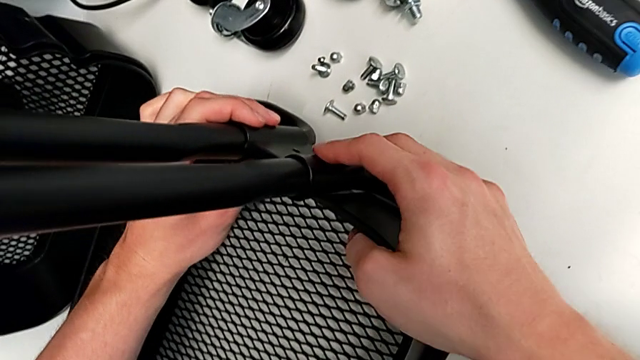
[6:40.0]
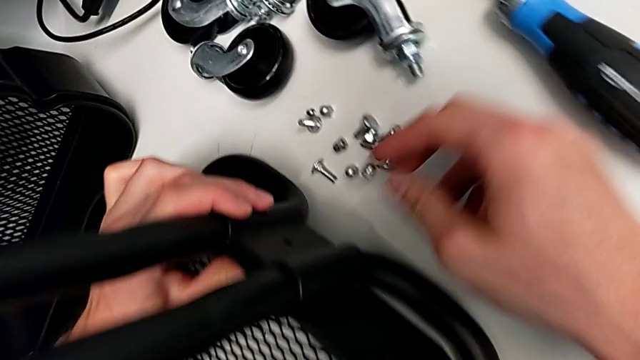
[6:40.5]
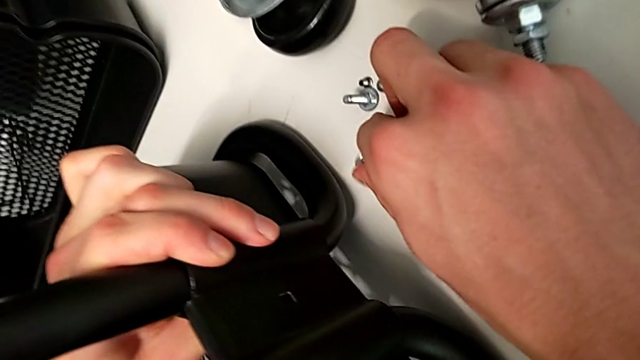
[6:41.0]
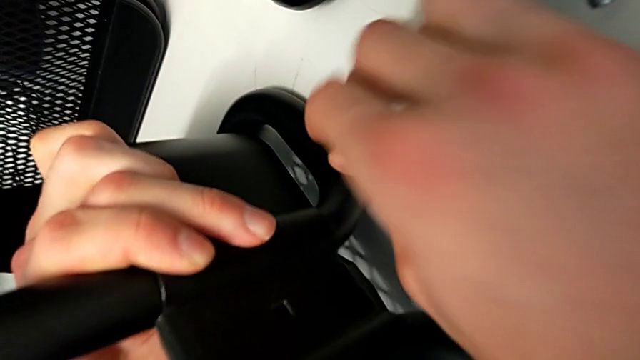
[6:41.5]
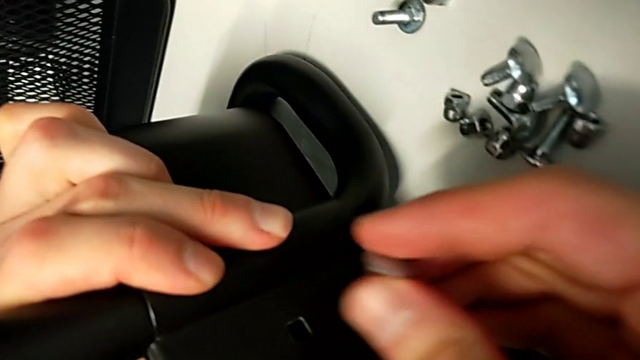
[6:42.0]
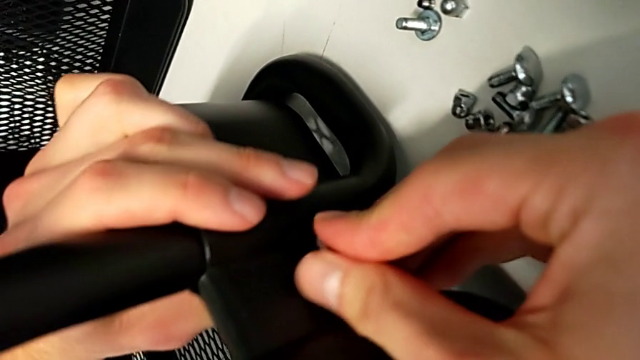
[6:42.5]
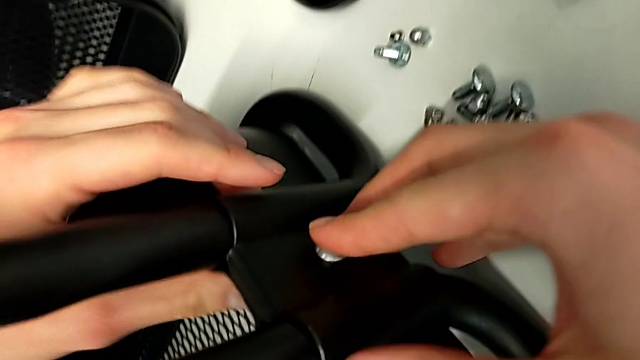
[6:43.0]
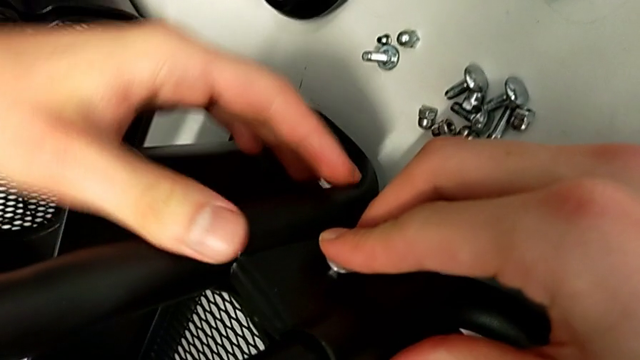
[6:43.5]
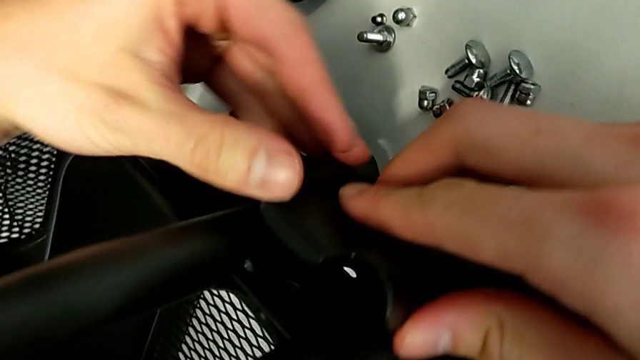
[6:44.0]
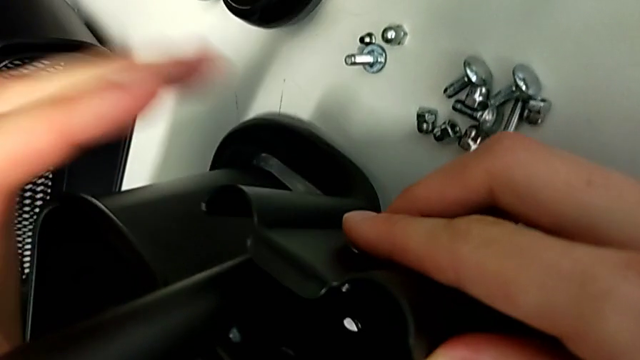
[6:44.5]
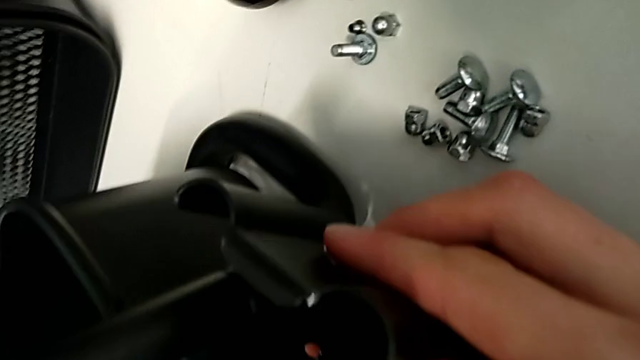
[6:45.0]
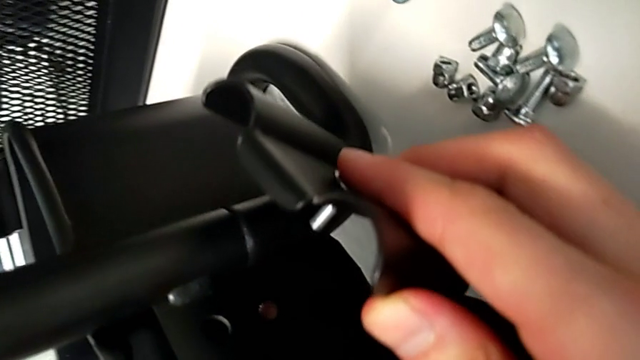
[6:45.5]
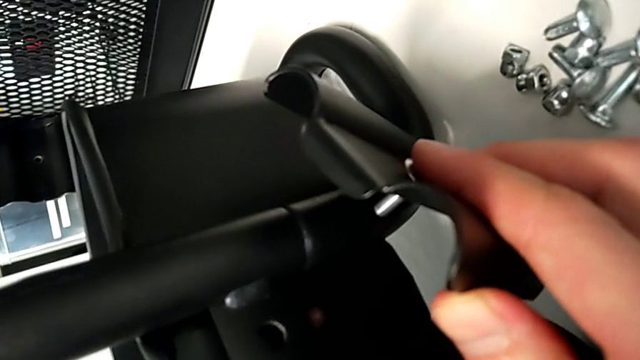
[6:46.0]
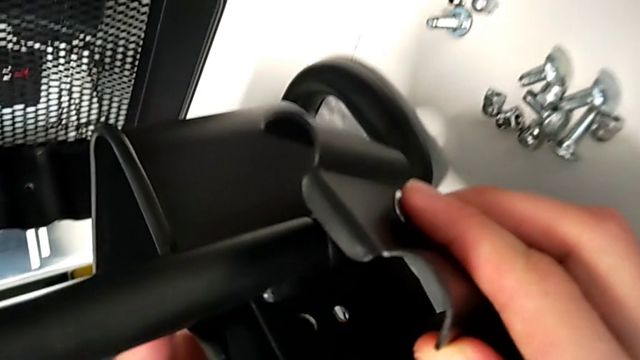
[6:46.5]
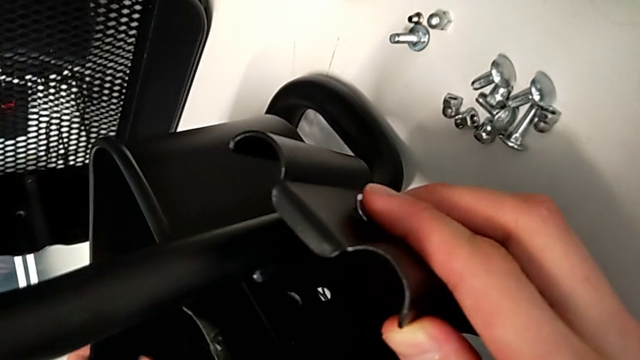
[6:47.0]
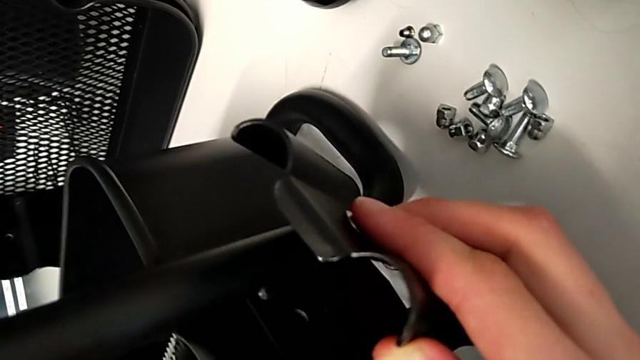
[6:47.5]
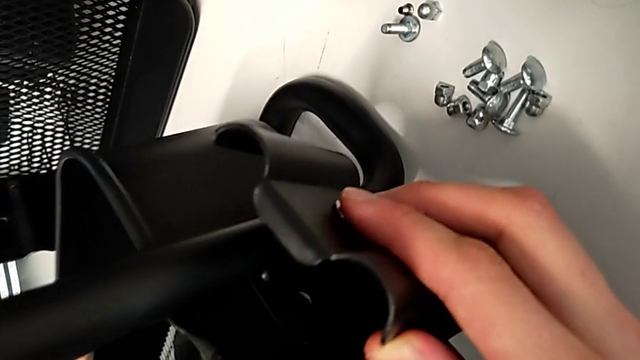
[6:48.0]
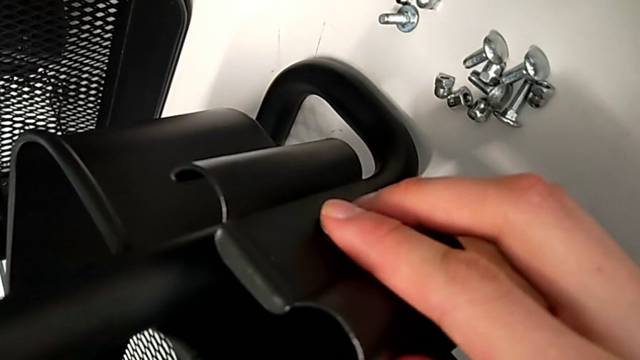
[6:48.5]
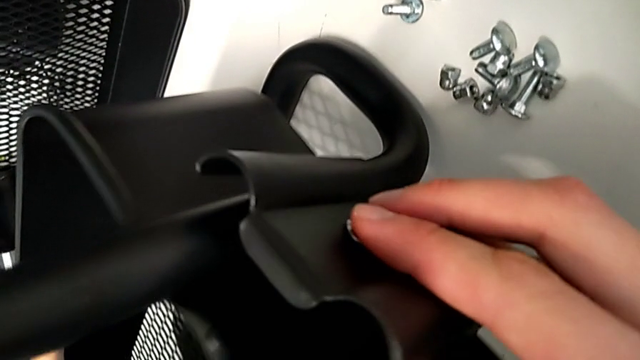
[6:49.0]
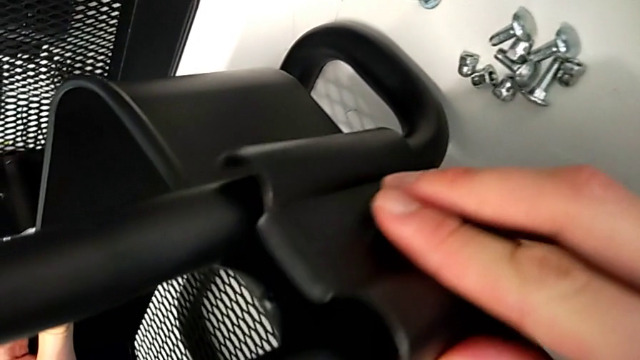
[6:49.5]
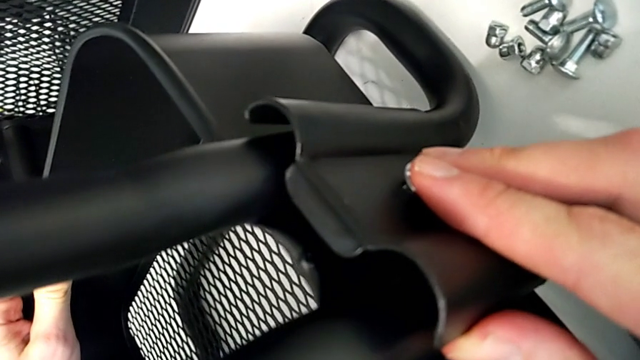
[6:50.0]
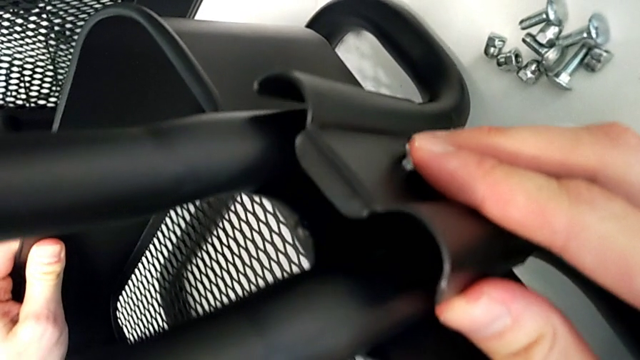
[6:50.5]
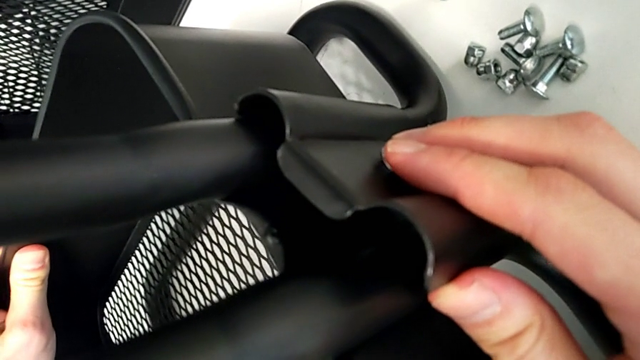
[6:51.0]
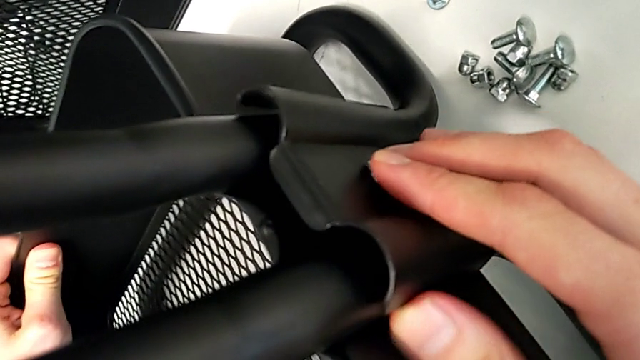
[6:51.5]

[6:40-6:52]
The camera wearer is assembling the bottom tray. They grab the screw, insert the bolt and place the bracket; the bracket fell so they replace it in its position.

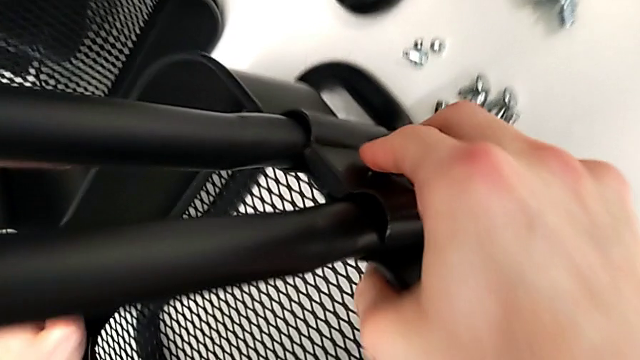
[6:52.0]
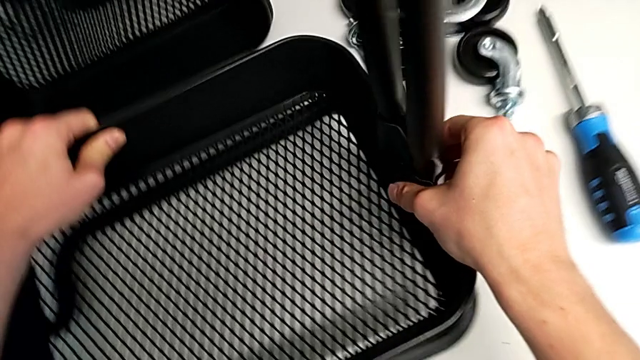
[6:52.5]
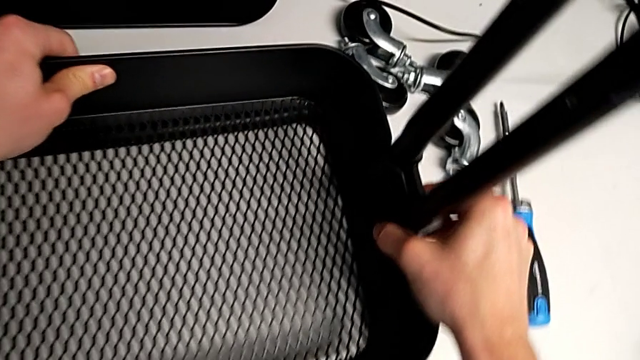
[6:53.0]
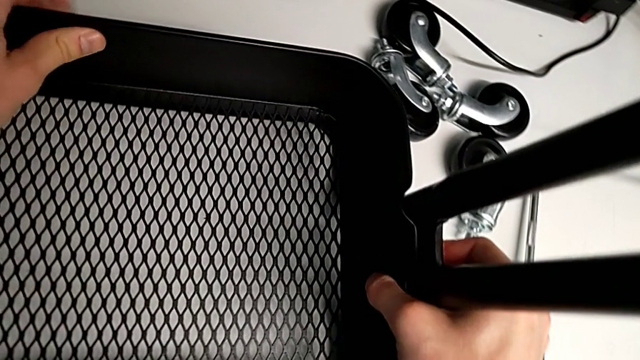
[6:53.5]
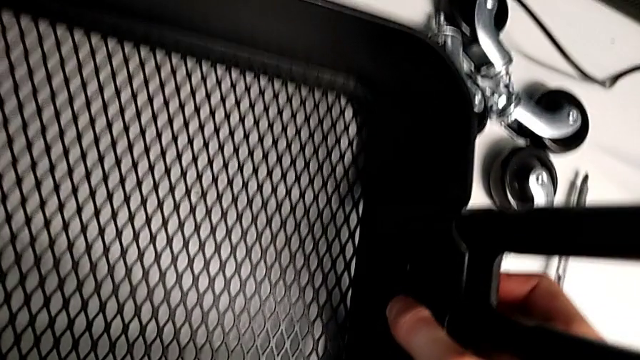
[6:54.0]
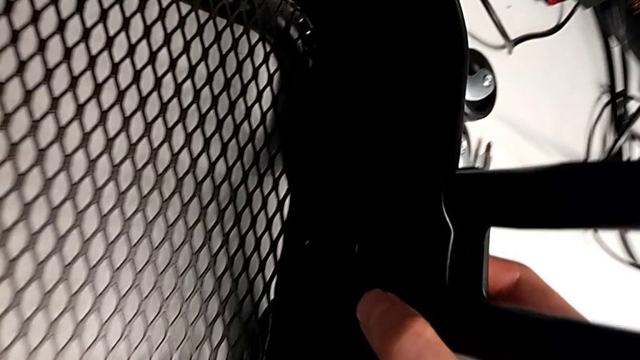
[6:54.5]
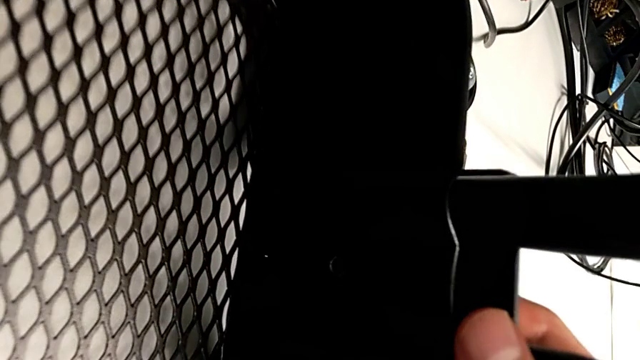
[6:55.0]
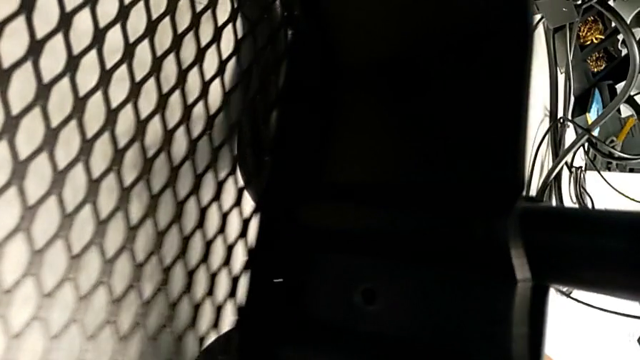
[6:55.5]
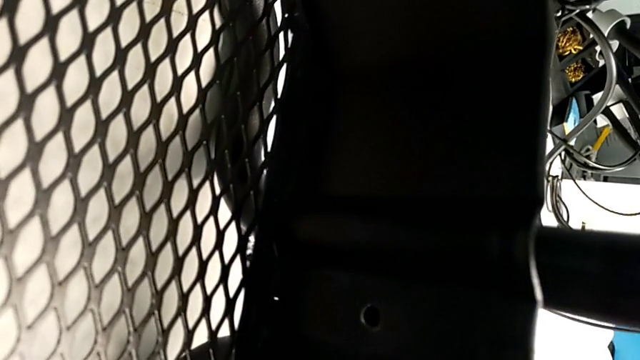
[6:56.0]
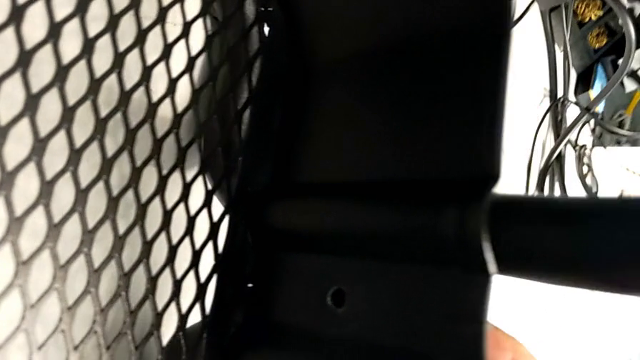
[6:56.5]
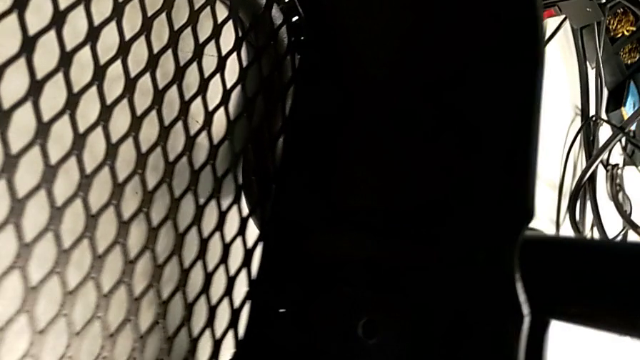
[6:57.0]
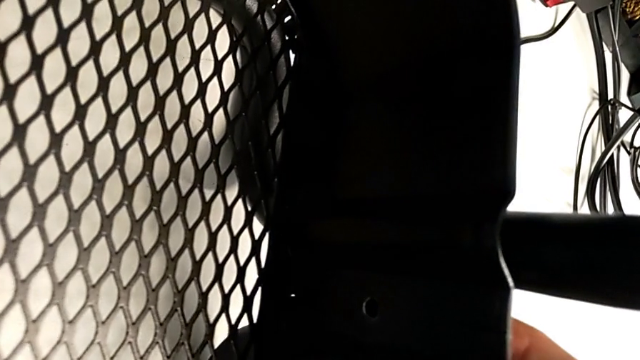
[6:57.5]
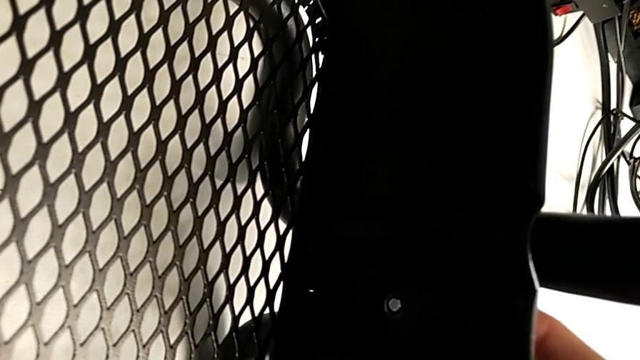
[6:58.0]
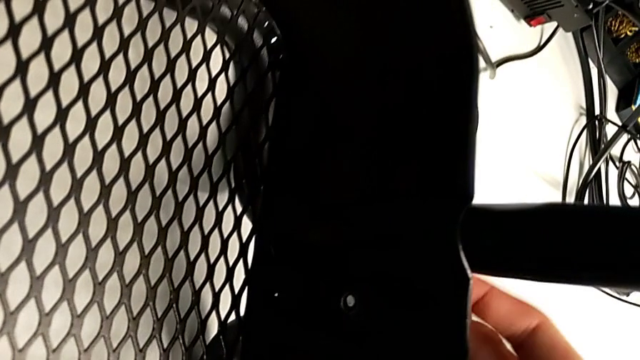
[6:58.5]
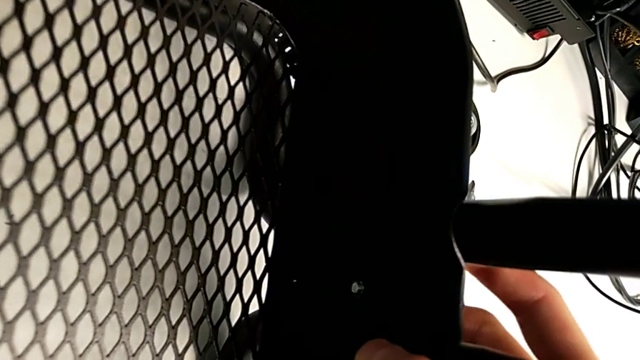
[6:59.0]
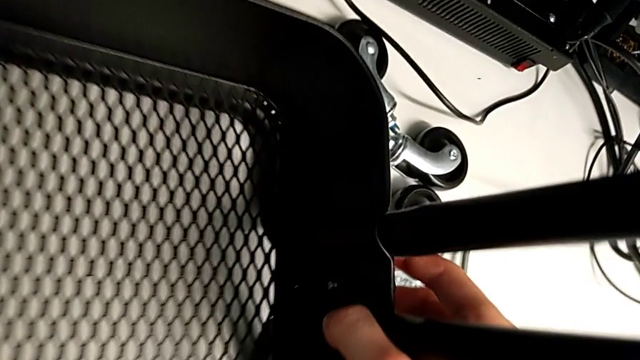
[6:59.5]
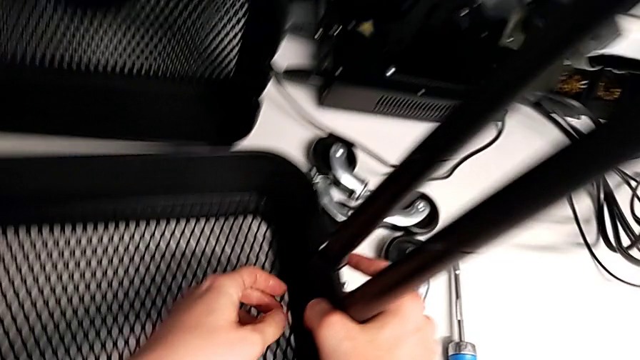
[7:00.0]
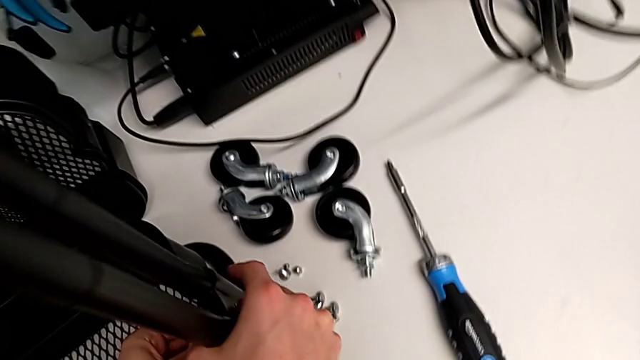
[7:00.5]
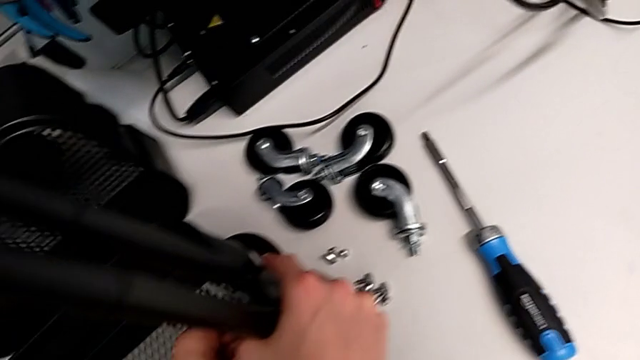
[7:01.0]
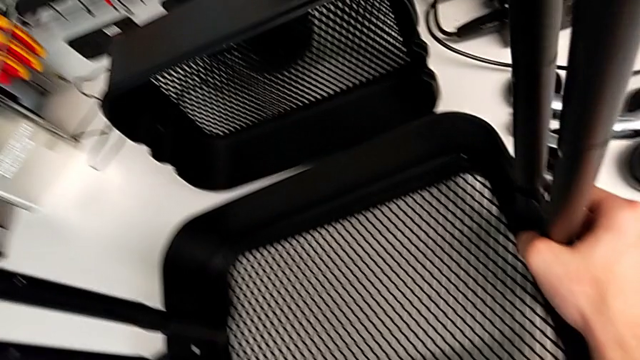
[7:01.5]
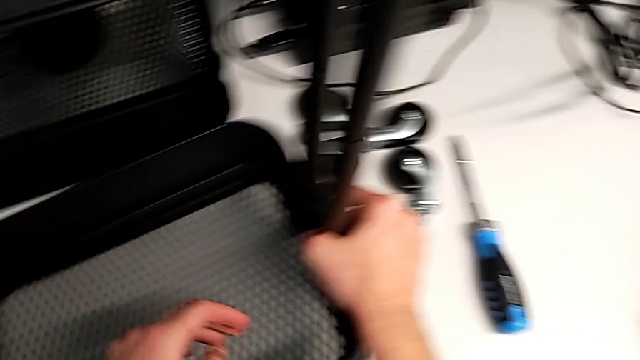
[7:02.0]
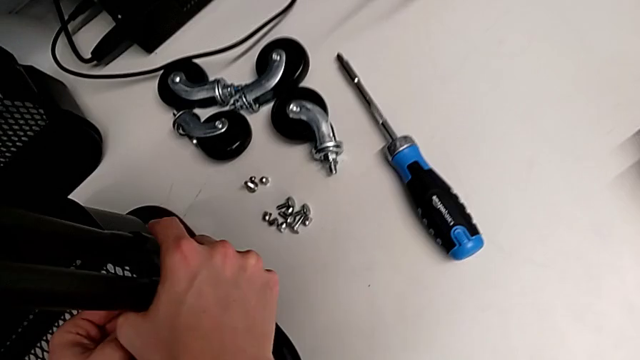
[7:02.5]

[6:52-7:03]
The camera wearer is assembling the bottom tray. They assemble the bracket.
